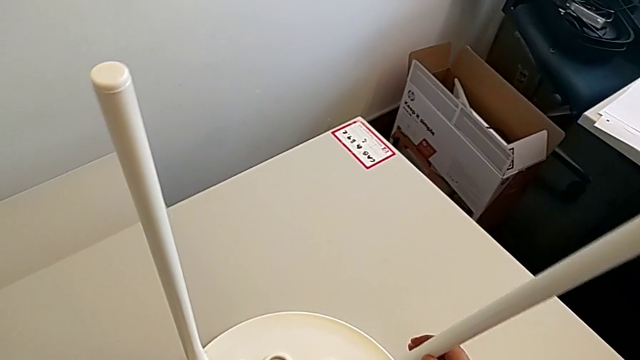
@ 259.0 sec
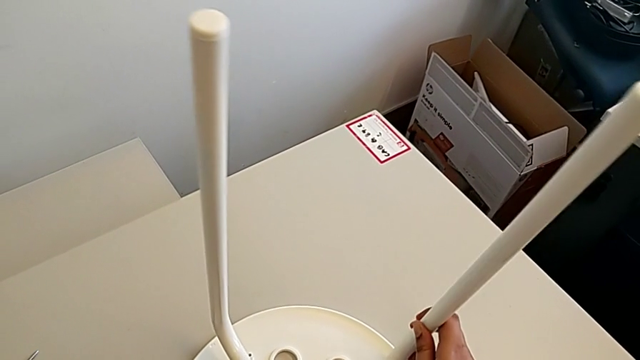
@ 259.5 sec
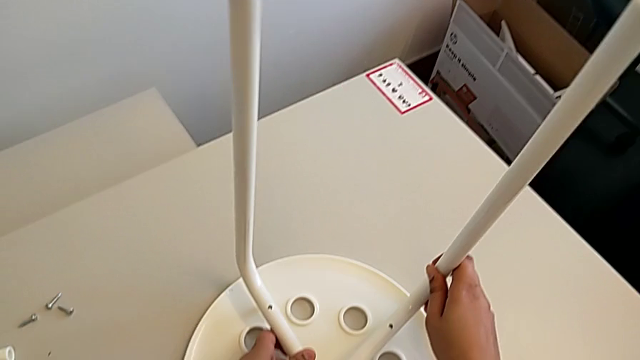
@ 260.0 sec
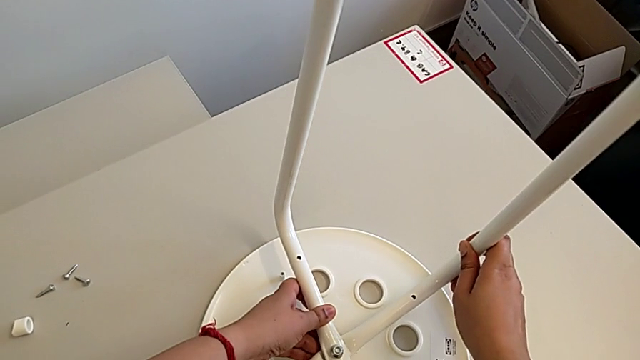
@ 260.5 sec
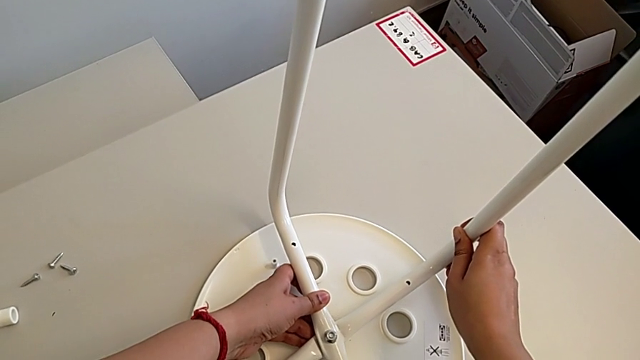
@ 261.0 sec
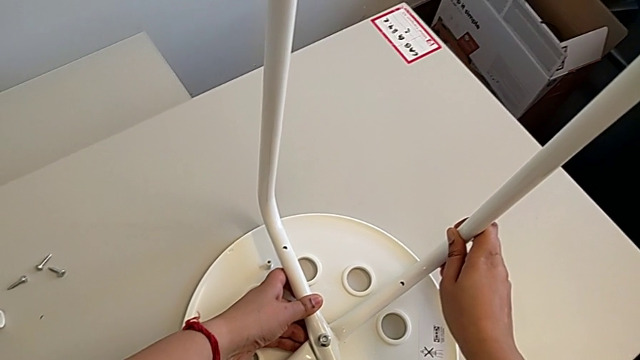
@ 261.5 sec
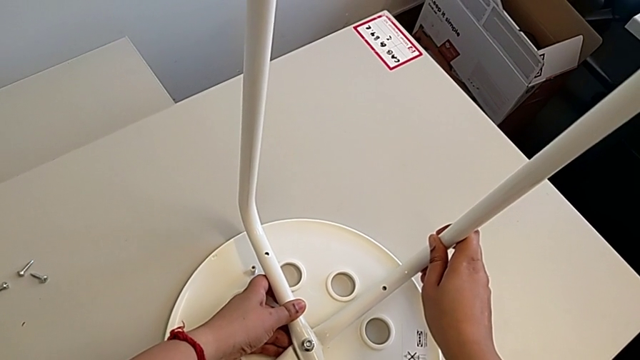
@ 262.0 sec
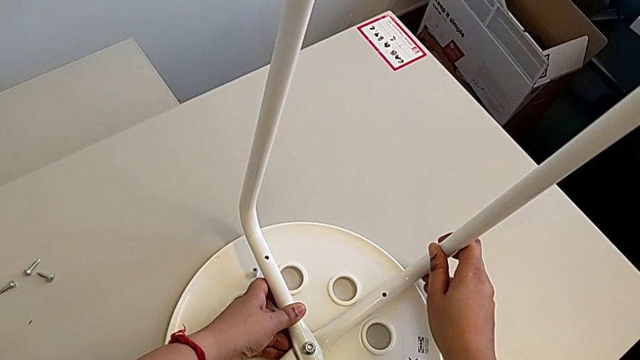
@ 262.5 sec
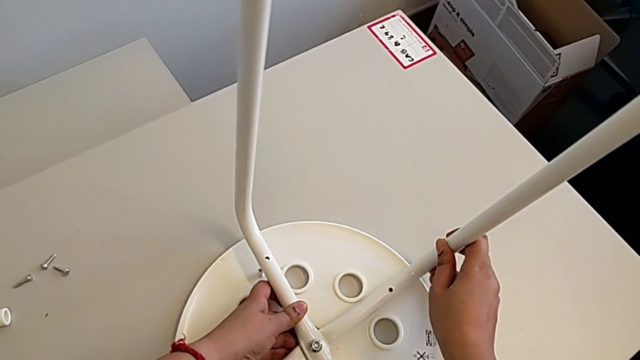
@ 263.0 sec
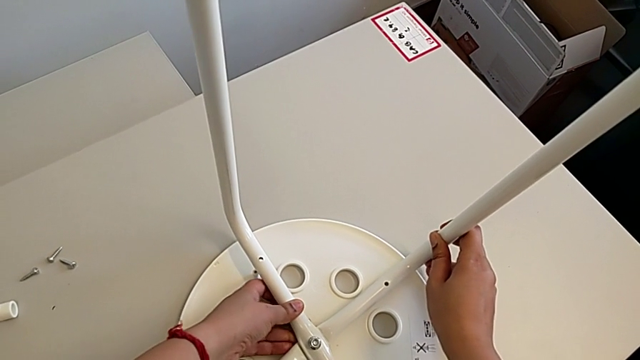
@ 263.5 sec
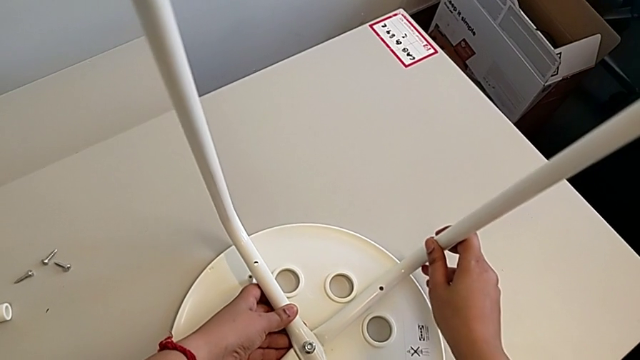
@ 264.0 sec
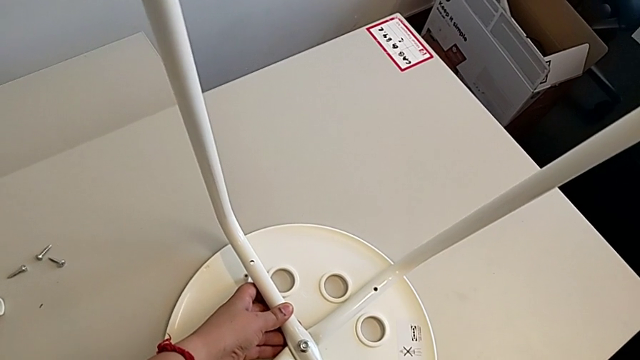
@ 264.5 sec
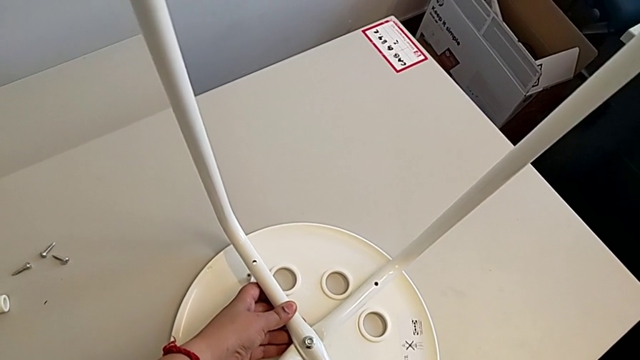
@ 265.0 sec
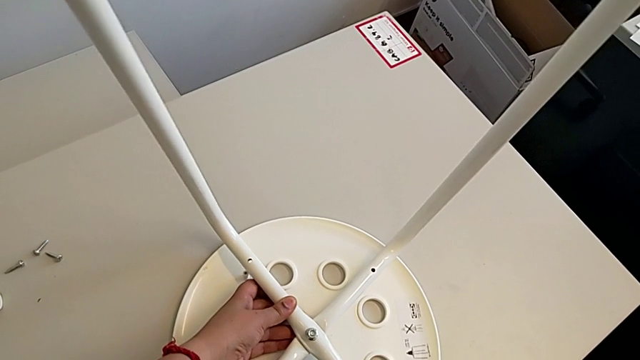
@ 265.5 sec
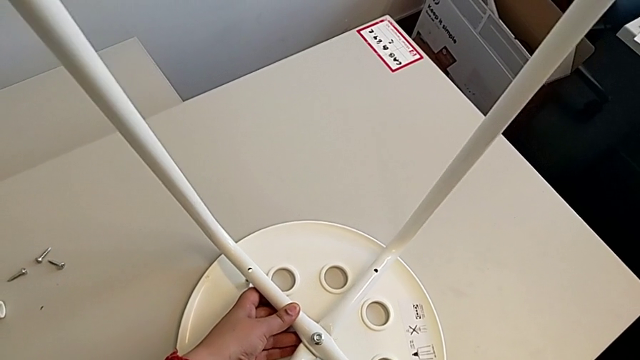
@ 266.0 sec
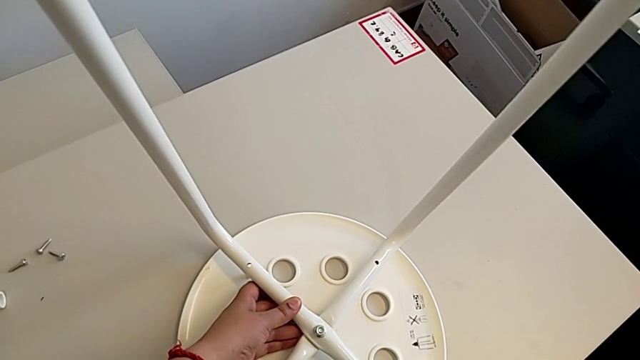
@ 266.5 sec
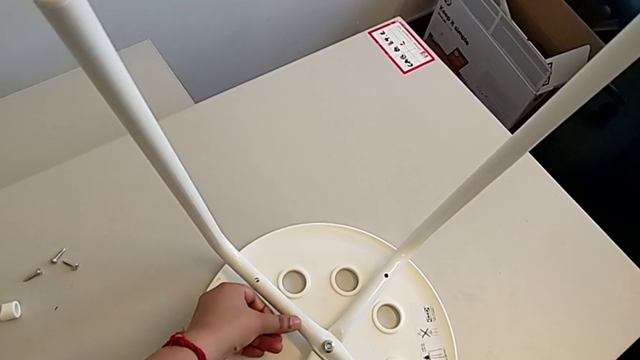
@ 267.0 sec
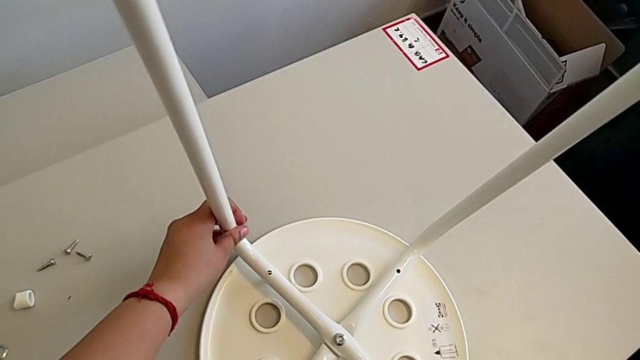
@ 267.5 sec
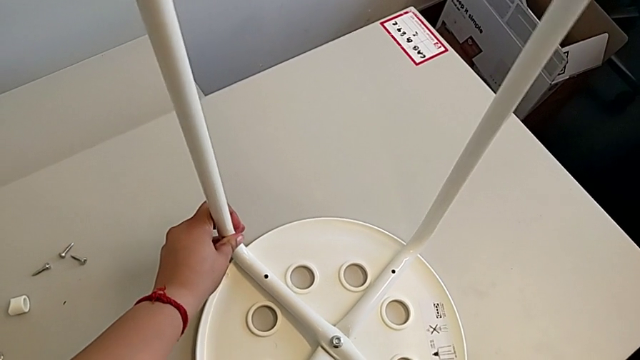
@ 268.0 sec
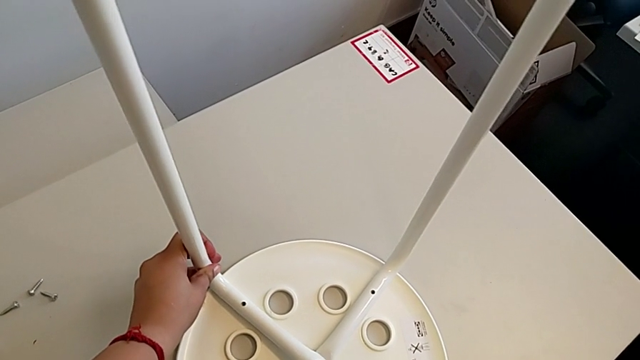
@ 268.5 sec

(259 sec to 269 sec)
The camera wearer is assembling the seat. They keep aligning the leg.

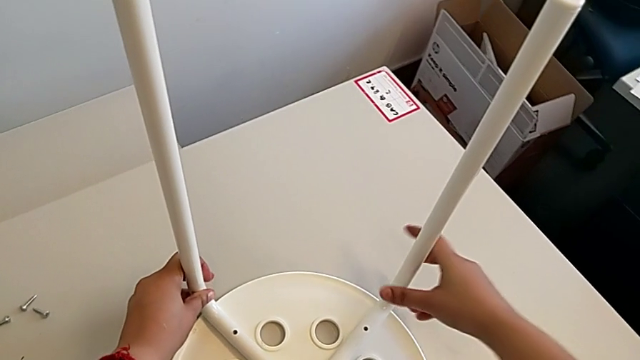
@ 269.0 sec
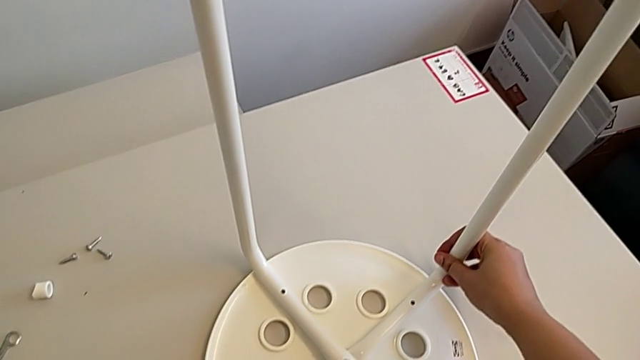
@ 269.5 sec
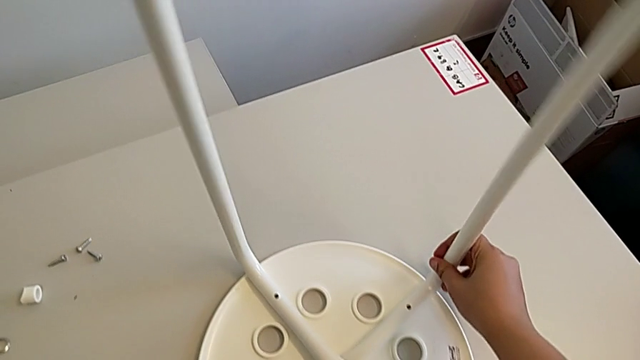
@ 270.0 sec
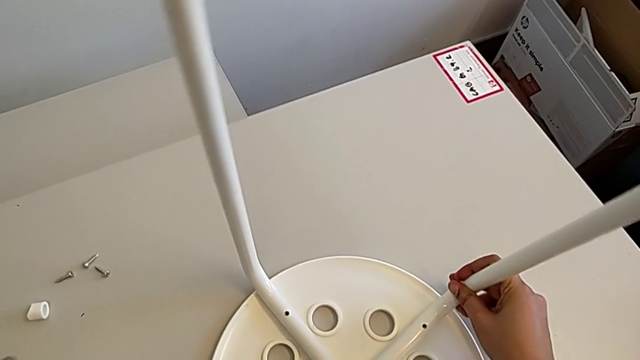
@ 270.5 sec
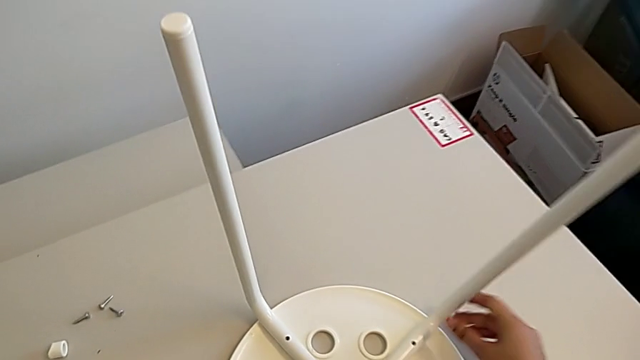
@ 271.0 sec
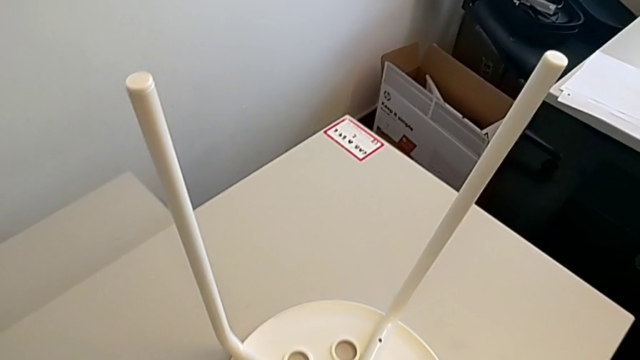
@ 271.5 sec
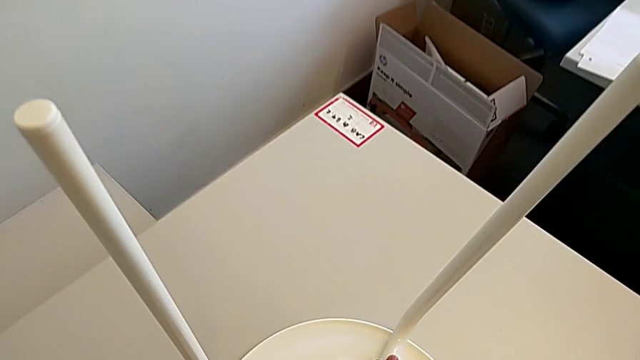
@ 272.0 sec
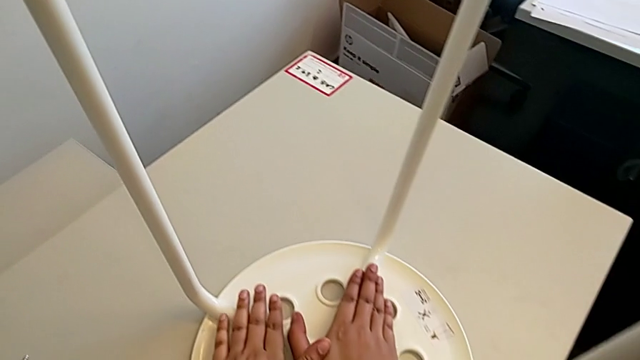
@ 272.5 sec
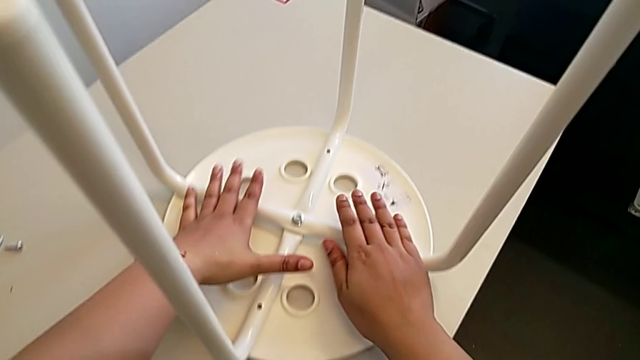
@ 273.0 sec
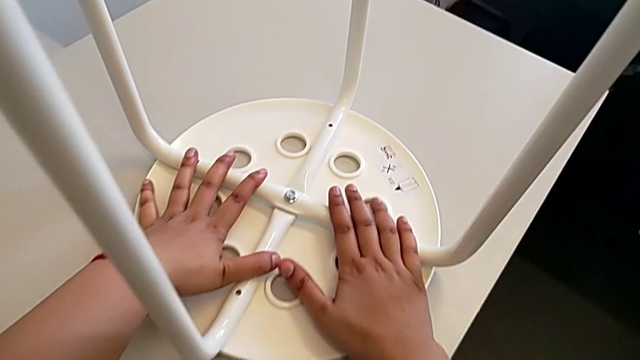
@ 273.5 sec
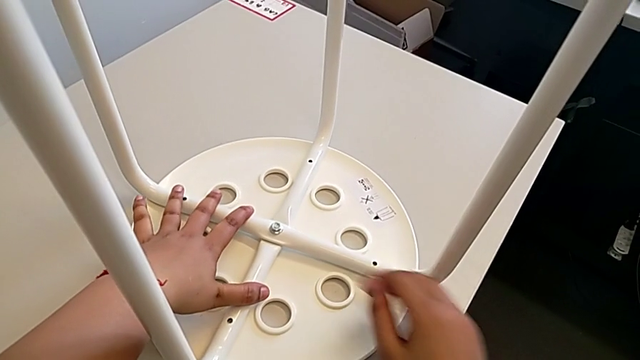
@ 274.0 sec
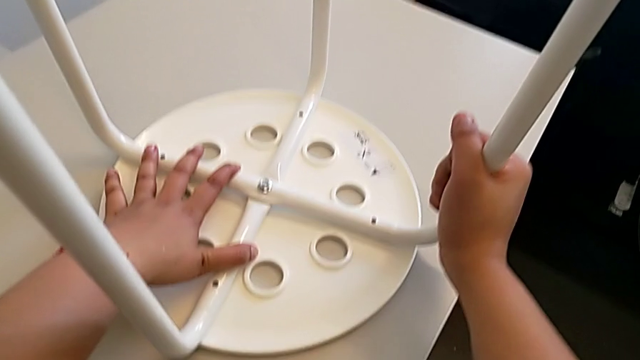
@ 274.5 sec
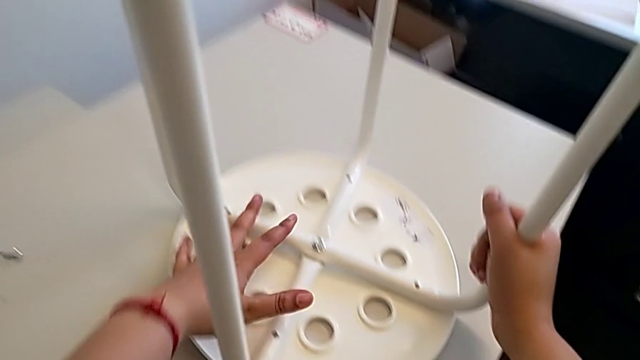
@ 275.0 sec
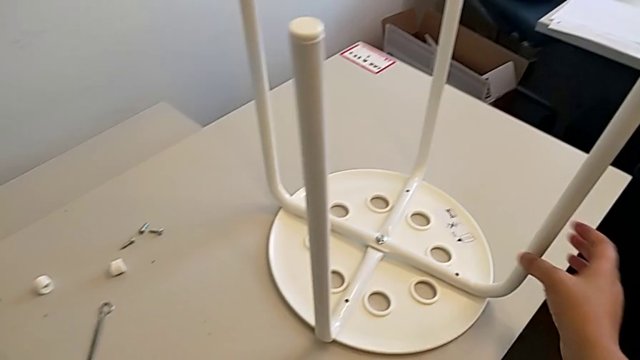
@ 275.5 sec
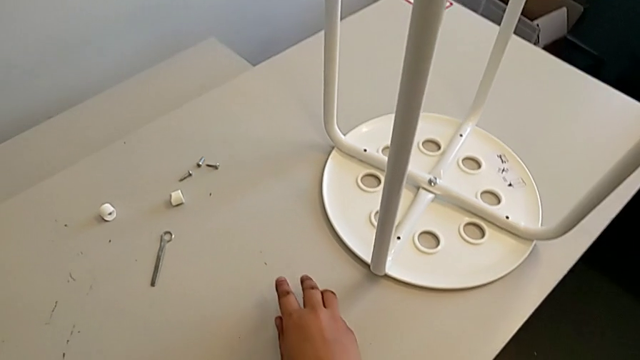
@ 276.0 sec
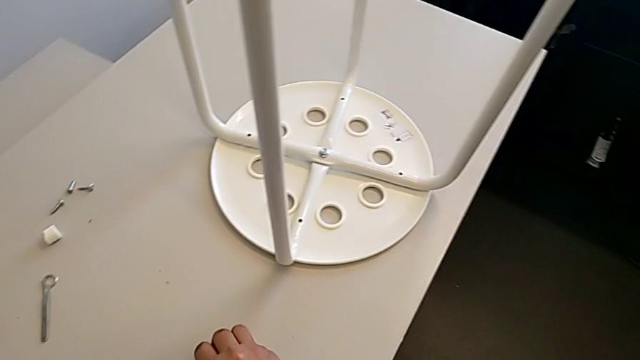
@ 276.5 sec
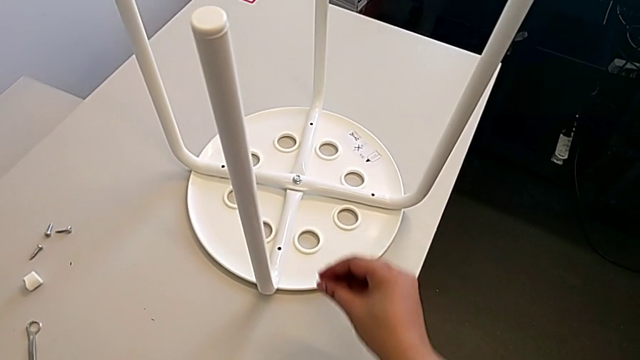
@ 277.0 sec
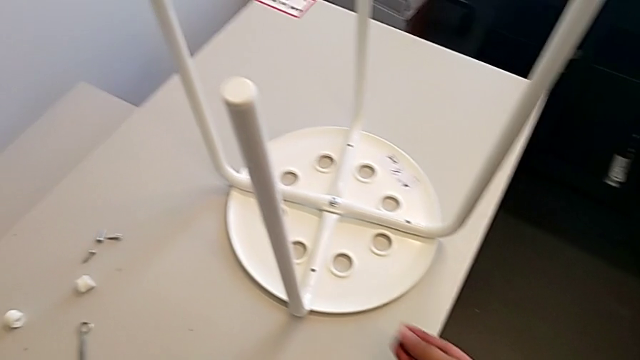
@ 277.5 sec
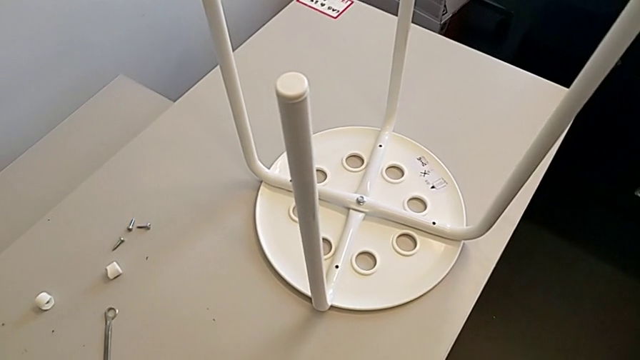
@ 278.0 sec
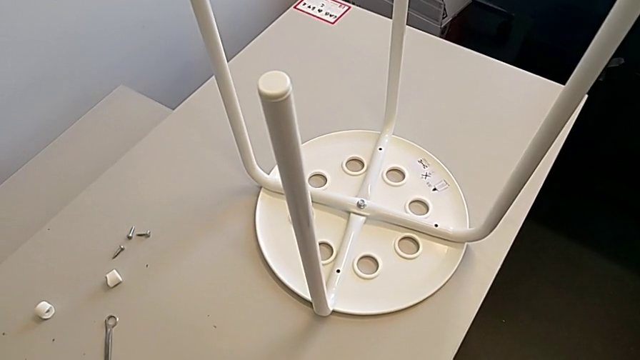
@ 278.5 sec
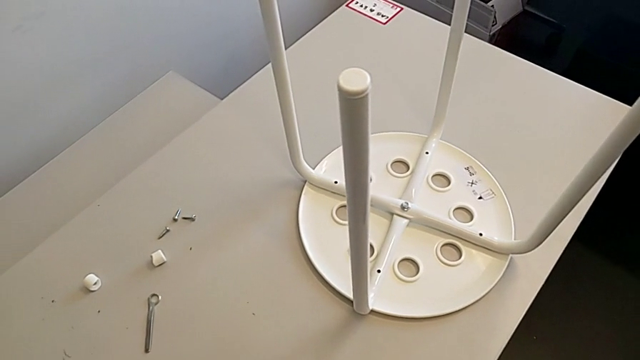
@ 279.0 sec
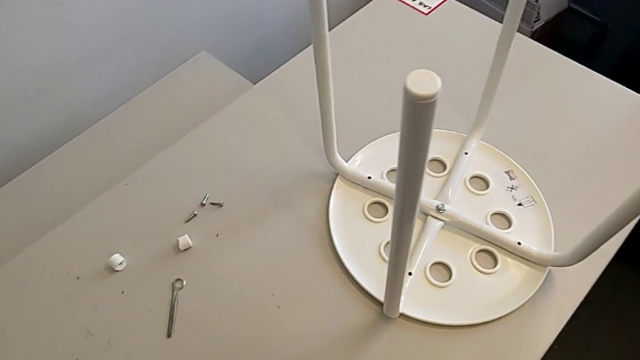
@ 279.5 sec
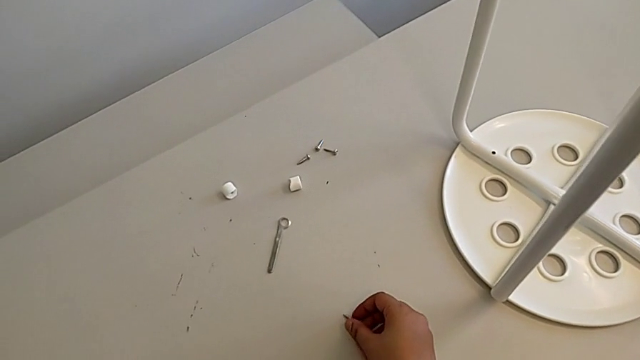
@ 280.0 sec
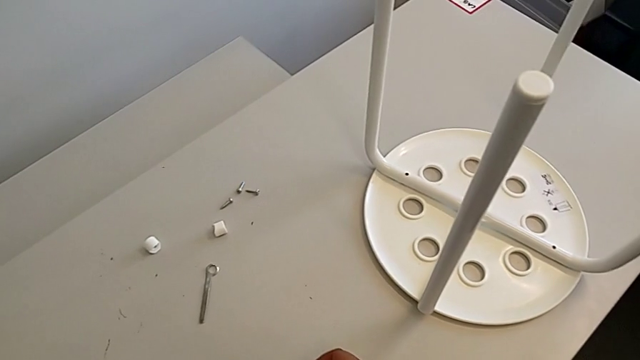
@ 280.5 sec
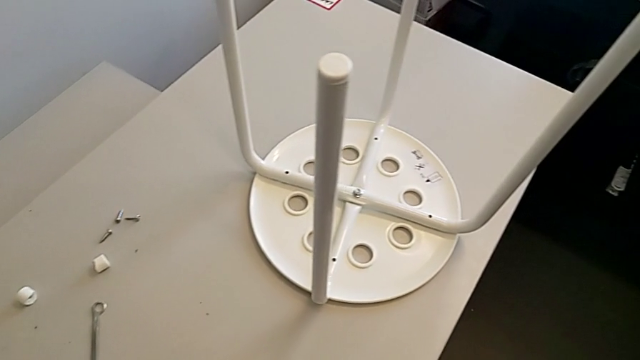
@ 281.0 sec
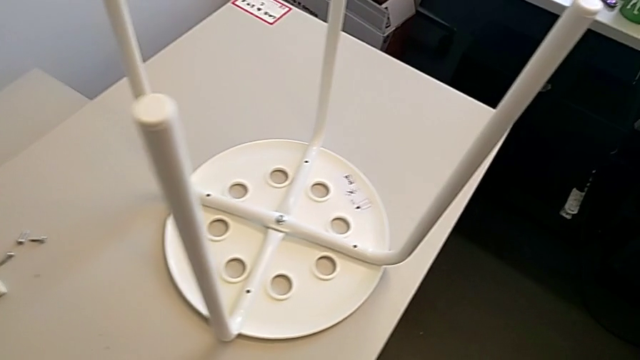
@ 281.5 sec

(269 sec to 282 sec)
The camera wearer is assembling the seat. They grab the leg, align it, wrongly grab the screw, hold it and place it.
